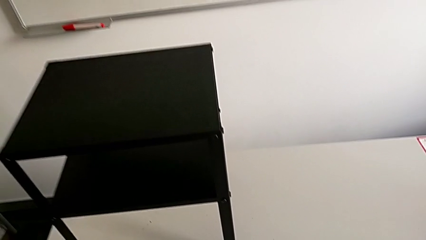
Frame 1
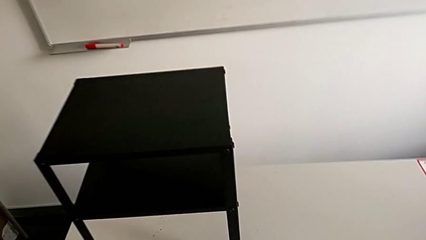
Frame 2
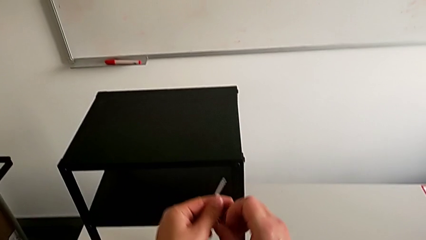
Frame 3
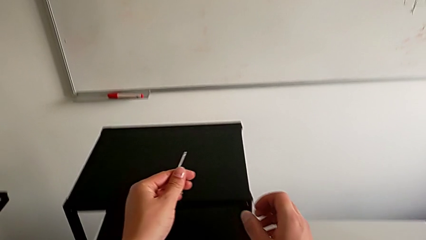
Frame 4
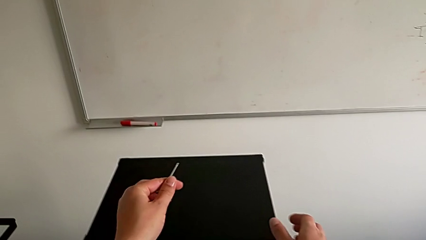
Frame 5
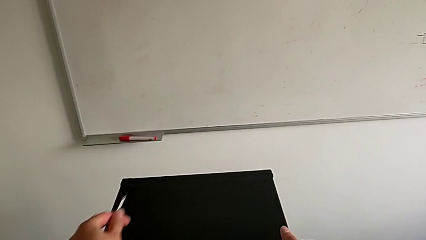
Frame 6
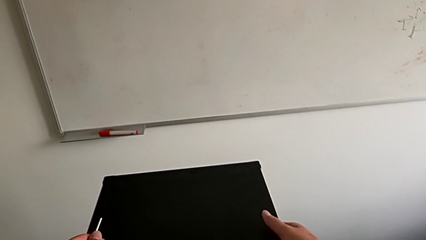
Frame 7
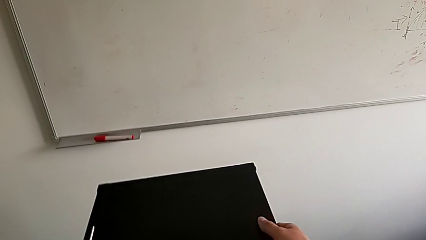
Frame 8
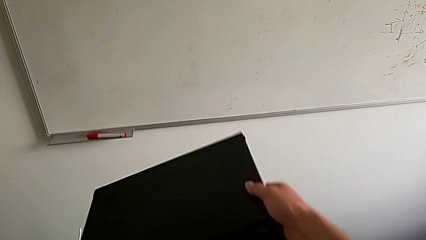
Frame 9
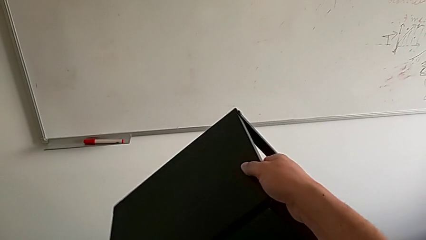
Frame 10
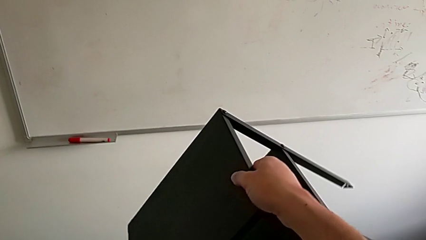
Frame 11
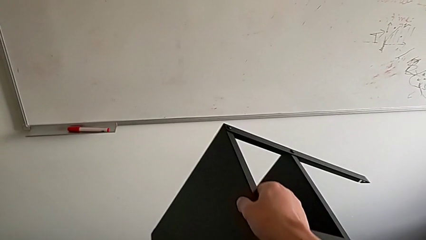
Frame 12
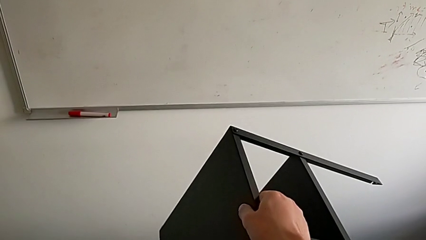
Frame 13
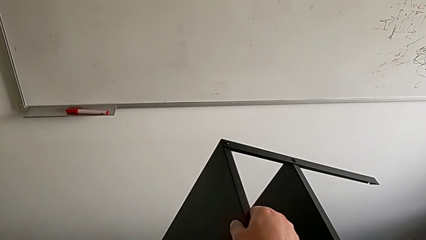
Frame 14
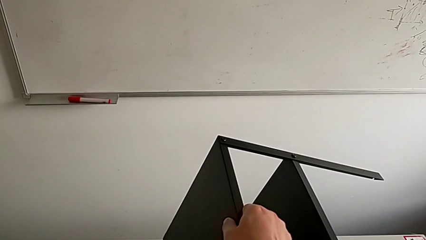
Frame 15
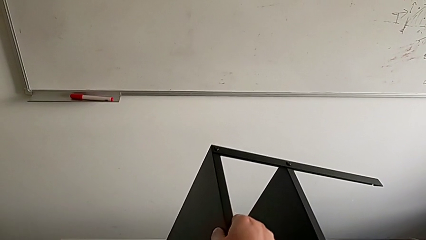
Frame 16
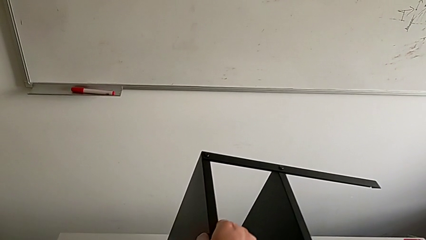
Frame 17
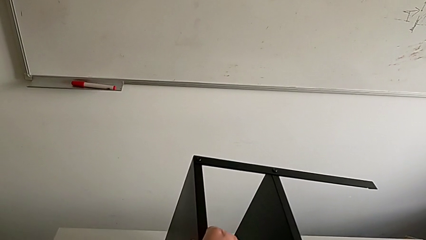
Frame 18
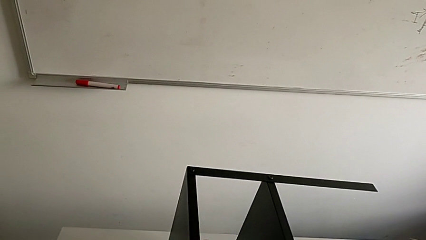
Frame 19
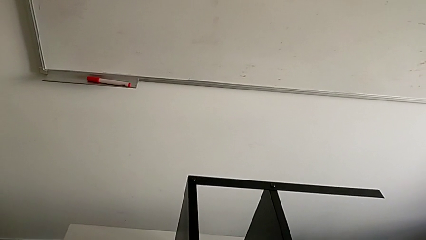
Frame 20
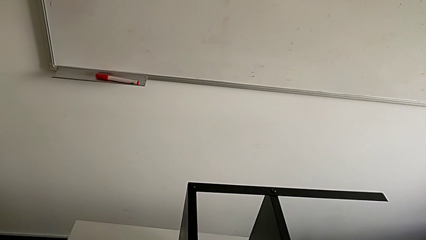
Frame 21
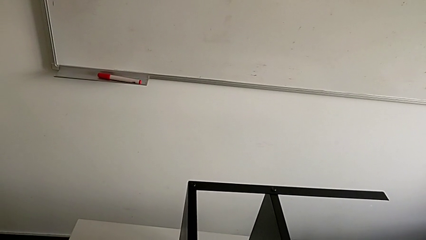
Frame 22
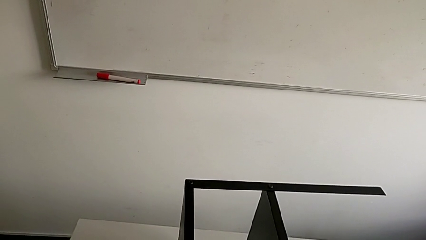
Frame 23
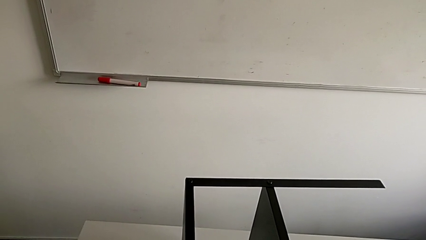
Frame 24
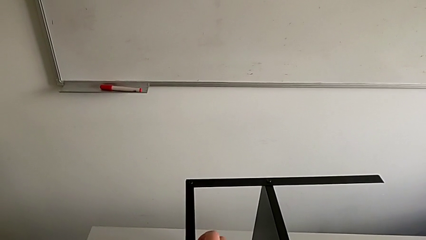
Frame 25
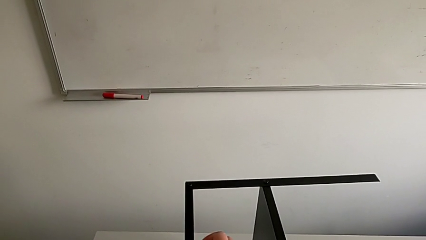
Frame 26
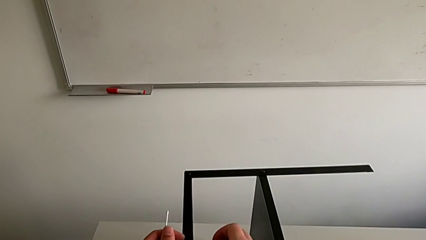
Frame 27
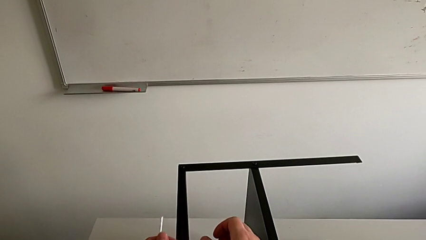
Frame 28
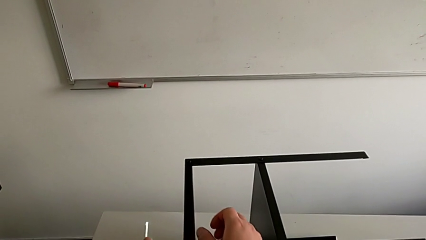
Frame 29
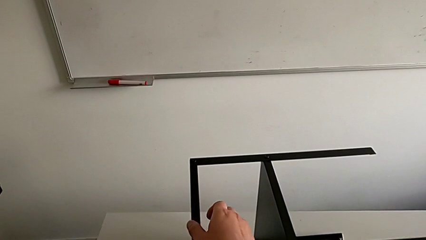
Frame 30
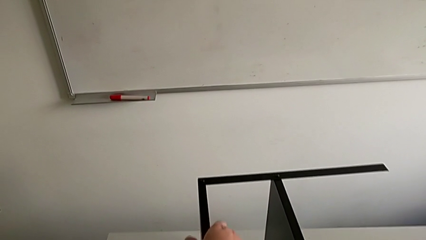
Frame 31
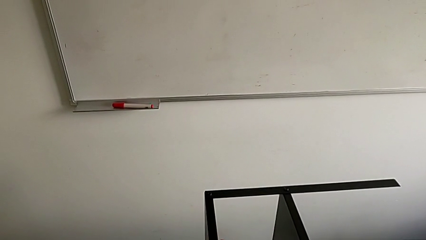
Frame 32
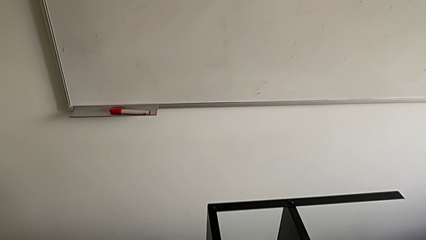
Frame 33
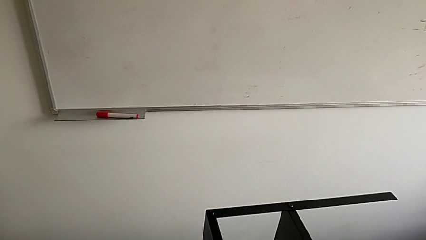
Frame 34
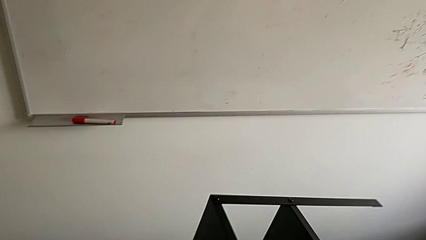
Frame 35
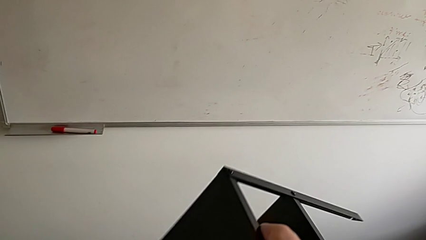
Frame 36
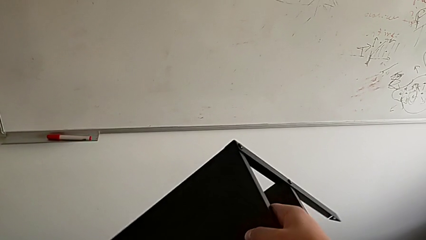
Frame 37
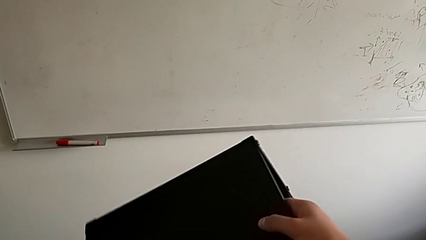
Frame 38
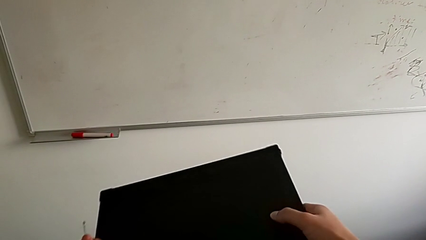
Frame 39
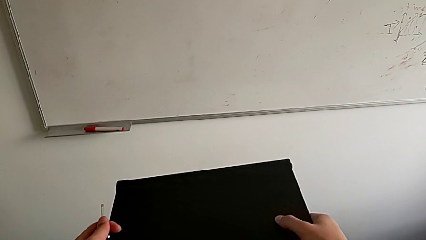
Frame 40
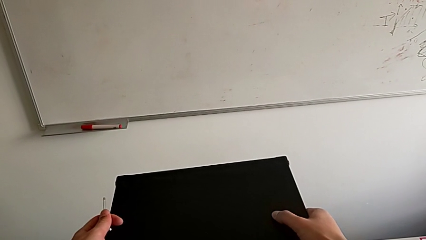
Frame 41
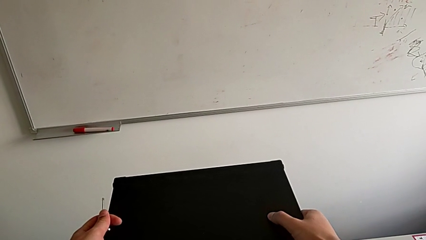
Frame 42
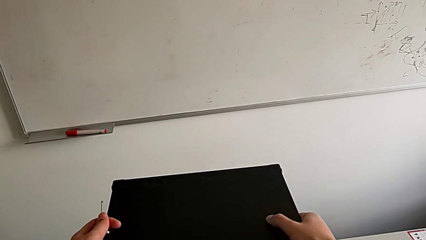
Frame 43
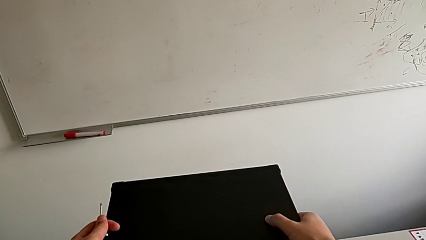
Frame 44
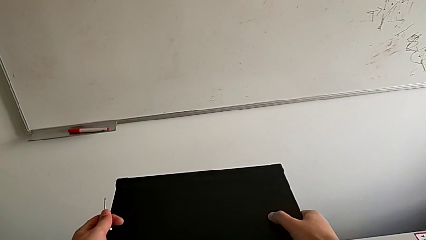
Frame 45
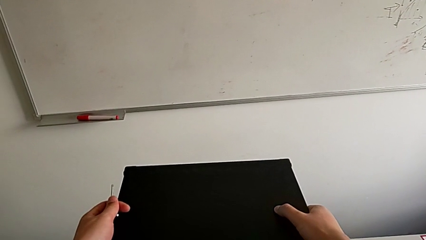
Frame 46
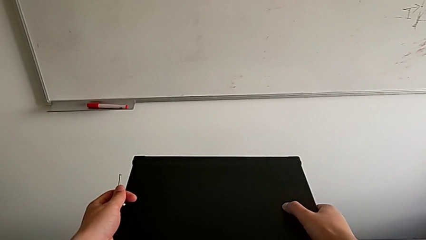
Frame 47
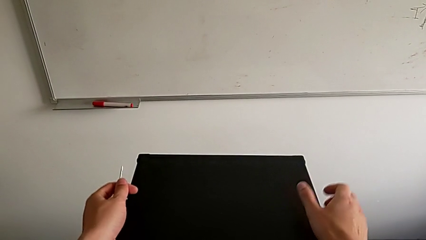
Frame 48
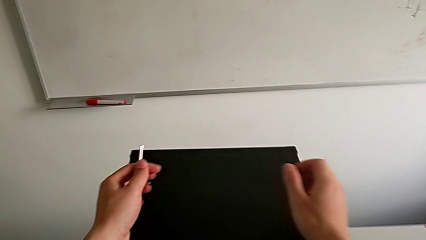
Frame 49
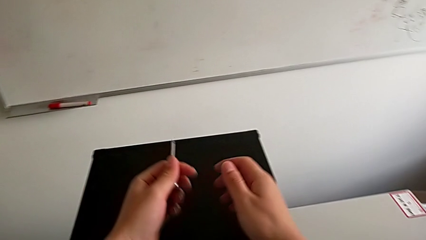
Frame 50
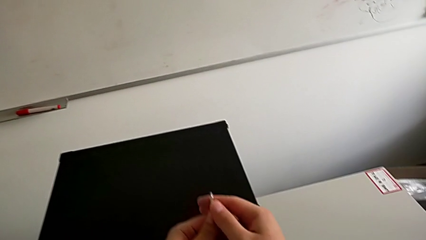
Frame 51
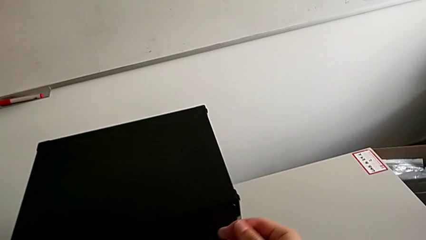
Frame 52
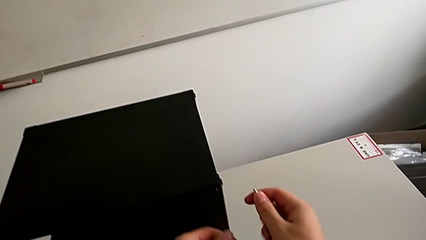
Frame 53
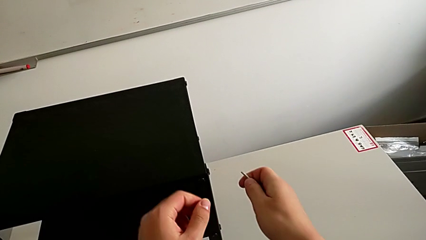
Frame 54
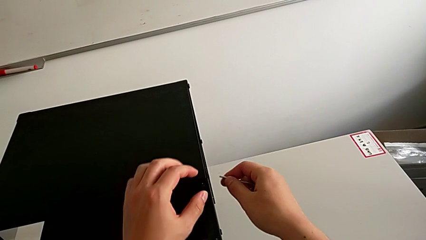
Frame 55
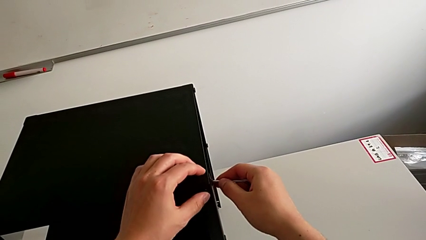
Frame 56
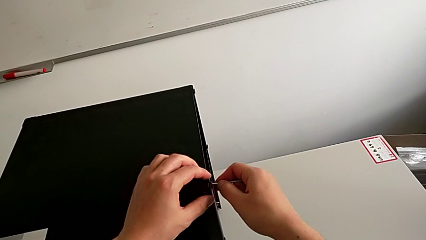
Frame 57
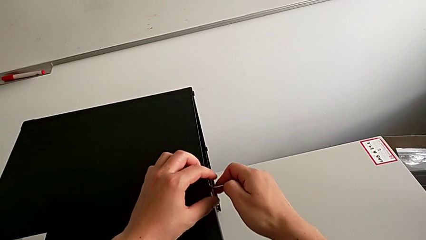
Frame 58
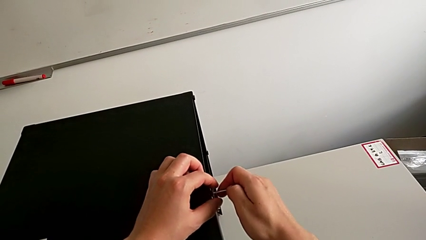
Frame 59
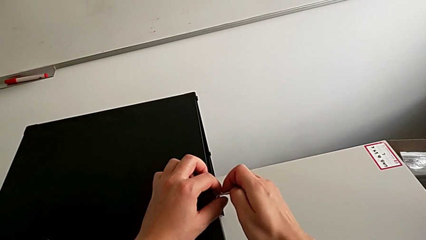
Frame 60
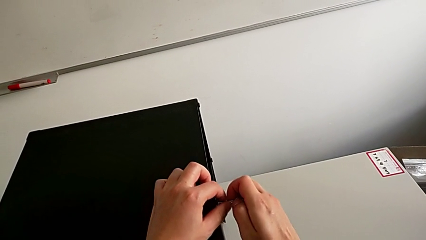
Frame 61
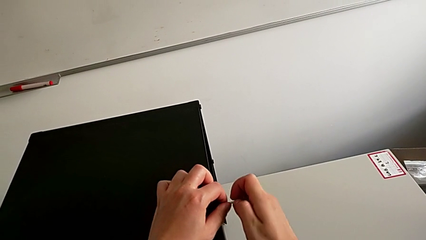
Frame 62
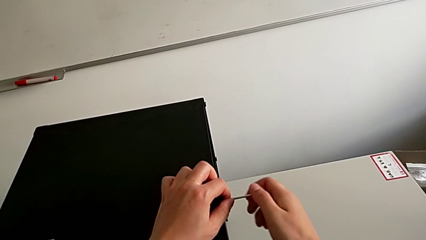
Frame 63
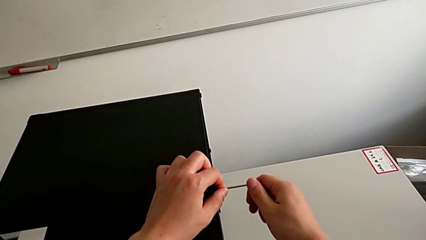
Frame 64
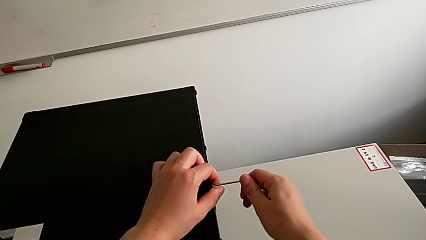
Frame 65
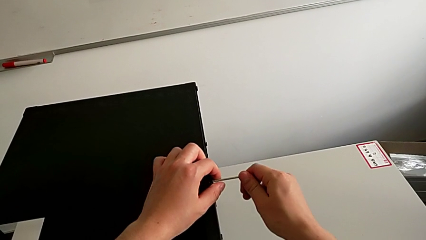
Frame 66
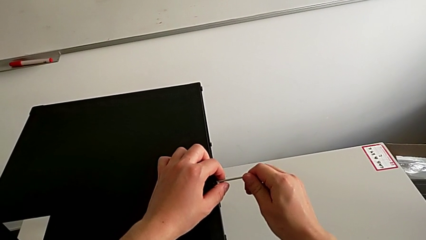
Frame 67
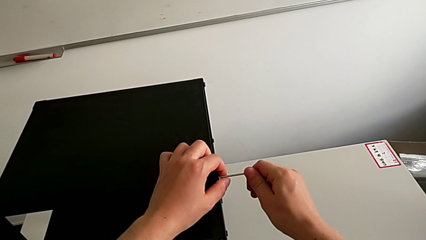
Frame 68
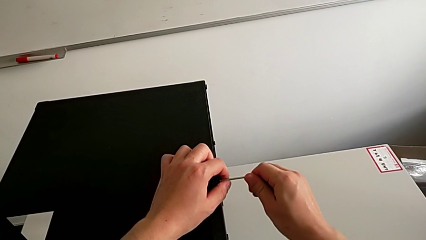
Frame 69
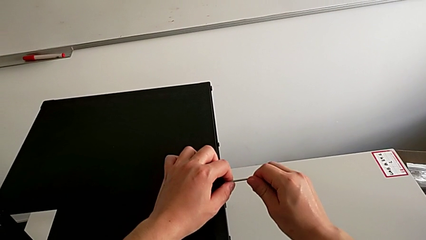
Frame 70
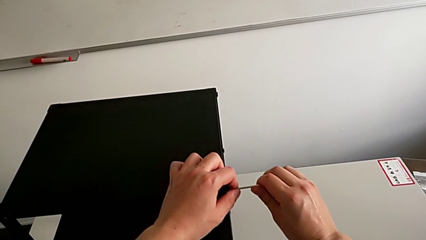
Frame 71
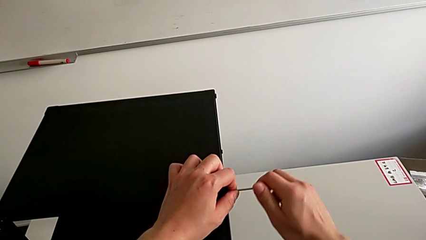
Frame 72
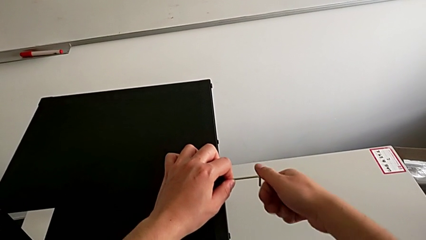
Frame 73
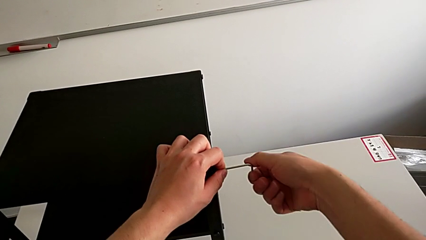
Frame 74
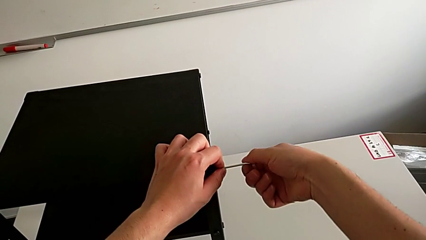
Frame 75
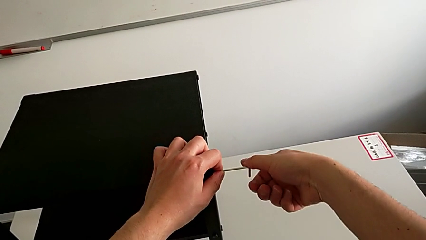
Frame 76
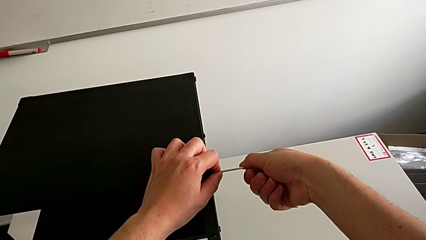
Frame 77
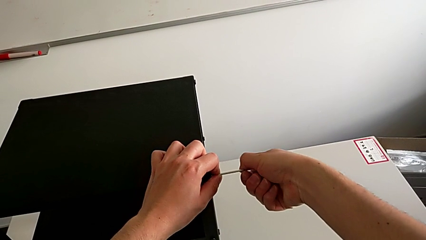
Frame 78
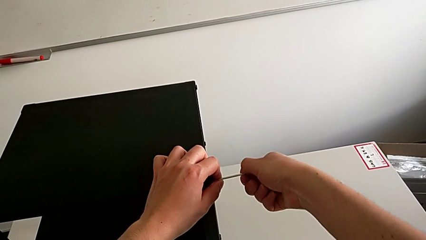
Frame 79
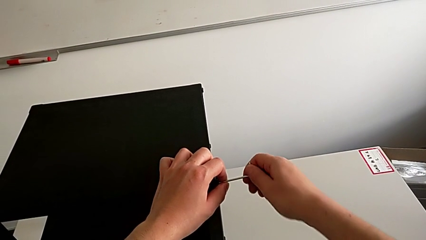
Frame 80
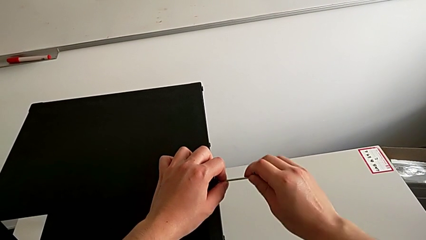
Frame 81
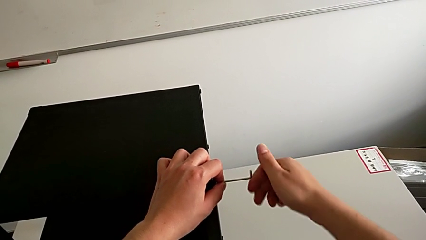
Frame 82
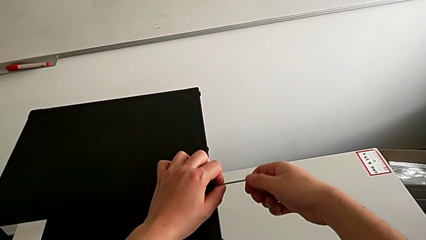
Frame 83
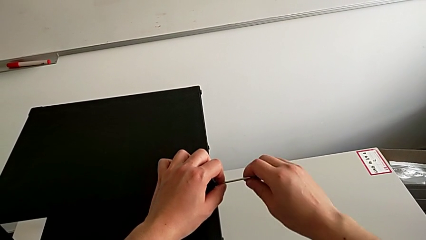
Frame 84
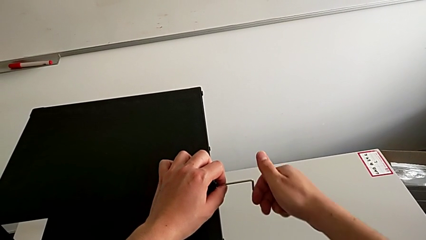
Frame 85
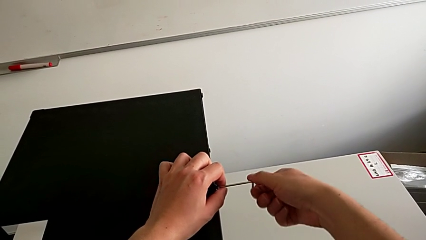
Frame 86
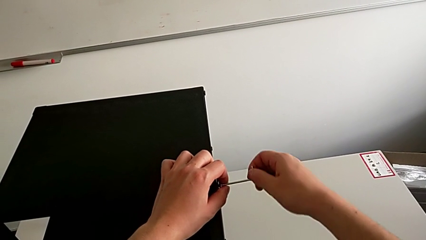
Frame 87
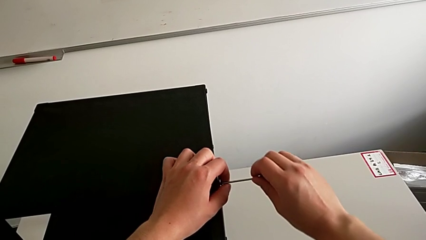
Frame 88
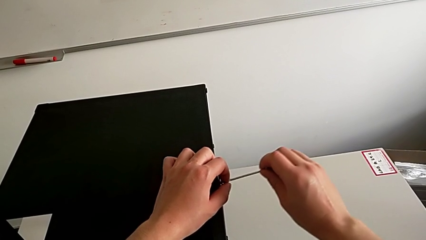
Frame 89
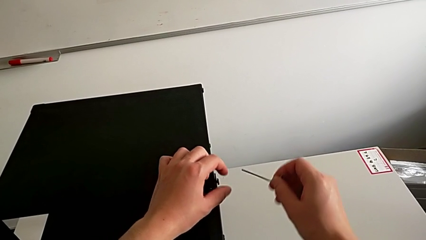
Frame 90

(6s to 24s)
The camera wearer is loosening the hex socket head of the legs with an Allen wrench. They wrongly rotate the nightstand, flipping the table, slide it, grab the Allen wrench, insert it, unscrew the hex socket head and withdraw the Allen wrench.
